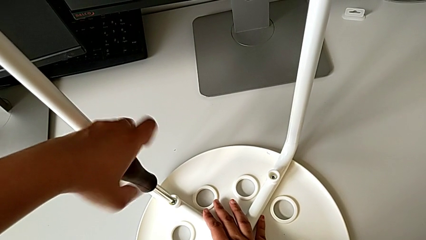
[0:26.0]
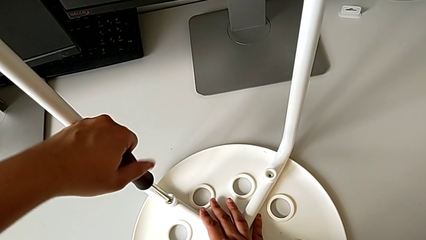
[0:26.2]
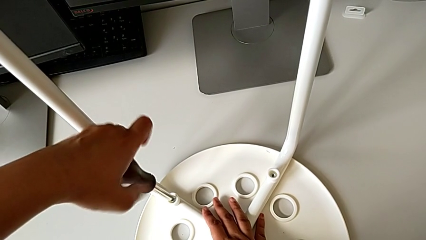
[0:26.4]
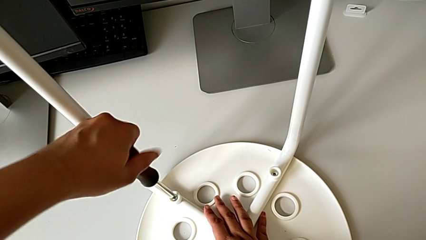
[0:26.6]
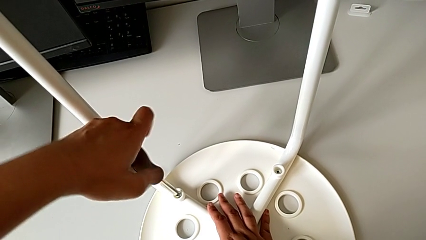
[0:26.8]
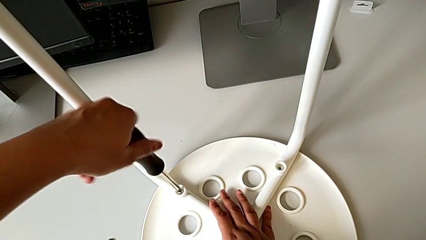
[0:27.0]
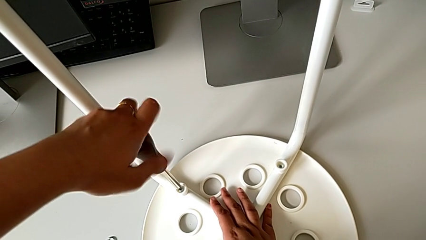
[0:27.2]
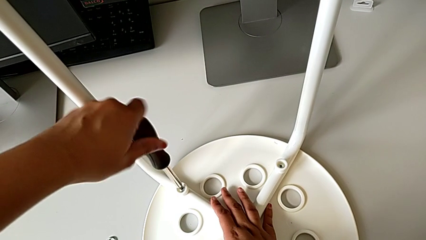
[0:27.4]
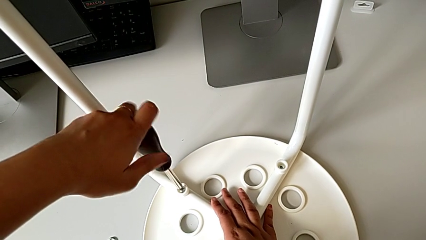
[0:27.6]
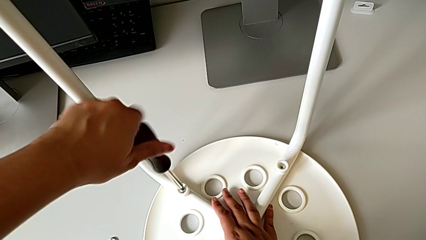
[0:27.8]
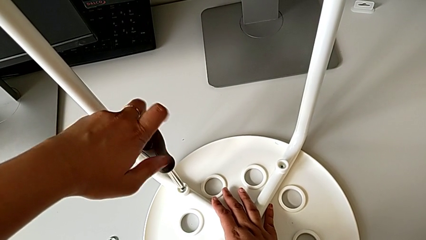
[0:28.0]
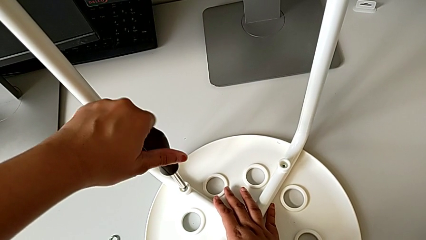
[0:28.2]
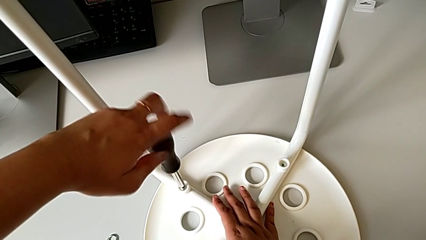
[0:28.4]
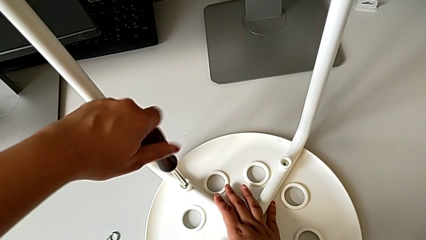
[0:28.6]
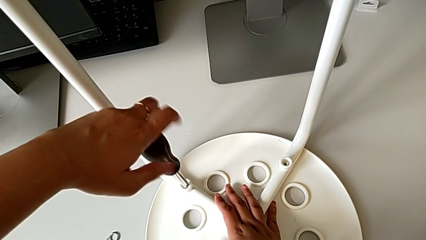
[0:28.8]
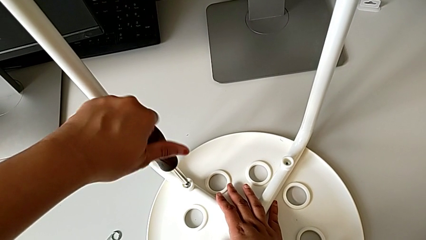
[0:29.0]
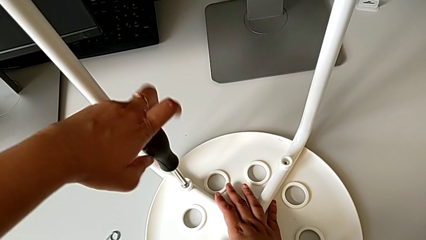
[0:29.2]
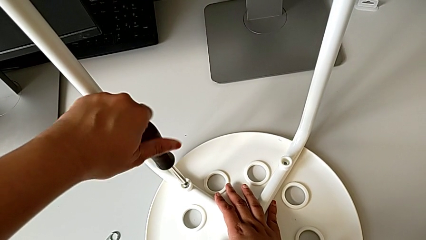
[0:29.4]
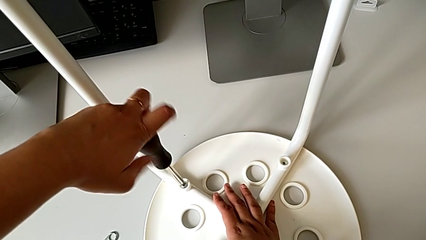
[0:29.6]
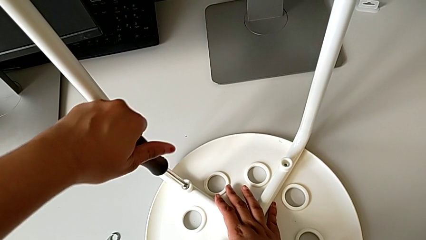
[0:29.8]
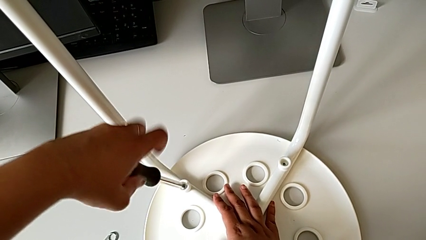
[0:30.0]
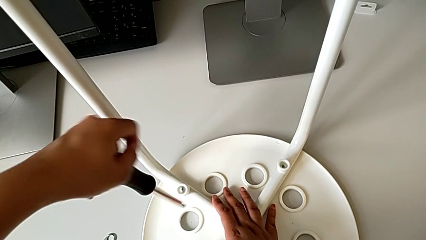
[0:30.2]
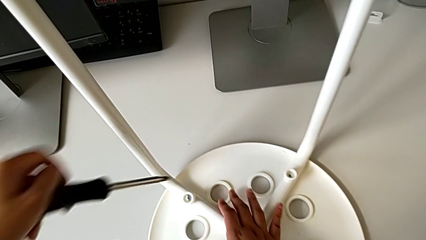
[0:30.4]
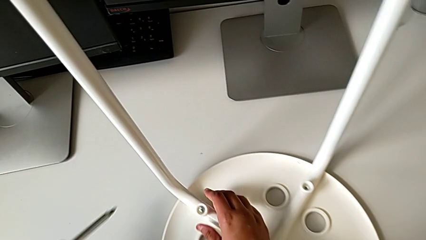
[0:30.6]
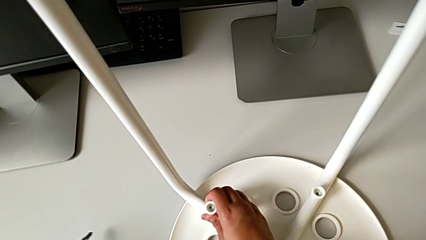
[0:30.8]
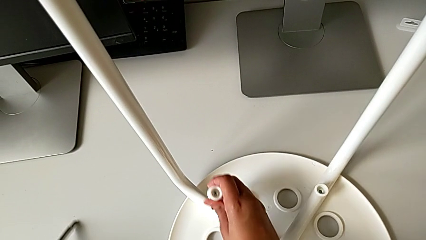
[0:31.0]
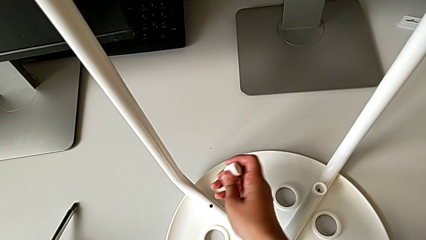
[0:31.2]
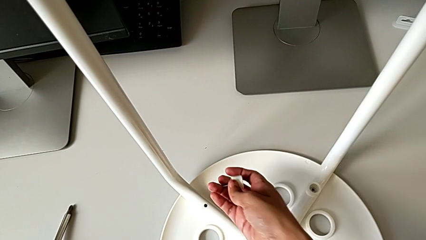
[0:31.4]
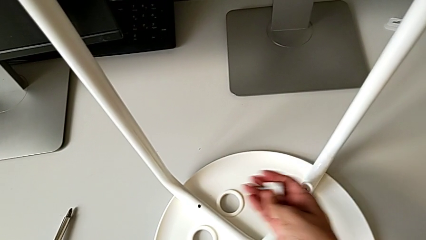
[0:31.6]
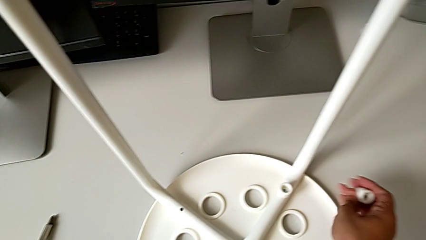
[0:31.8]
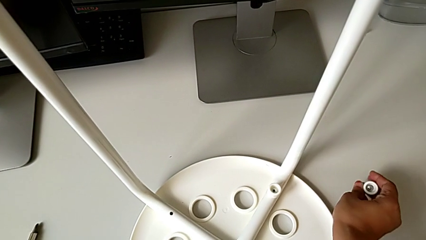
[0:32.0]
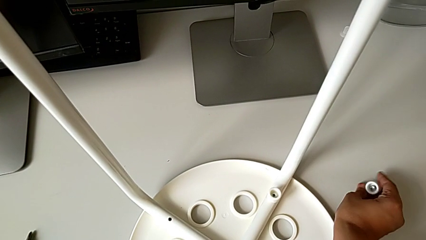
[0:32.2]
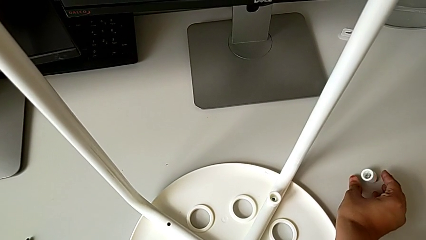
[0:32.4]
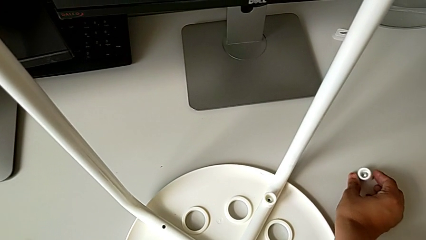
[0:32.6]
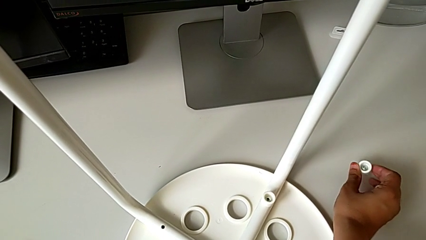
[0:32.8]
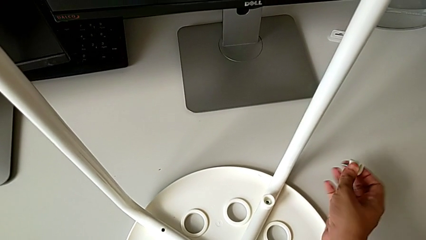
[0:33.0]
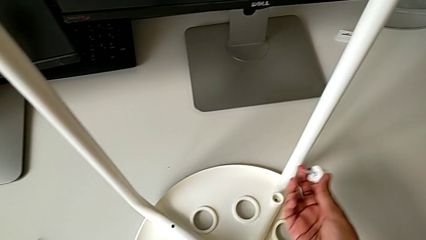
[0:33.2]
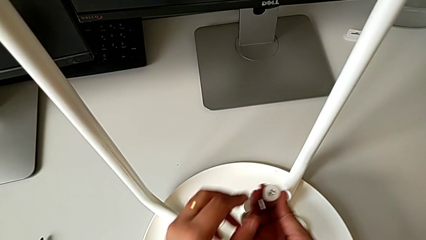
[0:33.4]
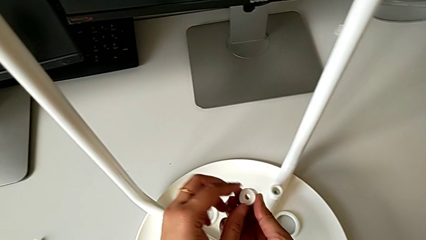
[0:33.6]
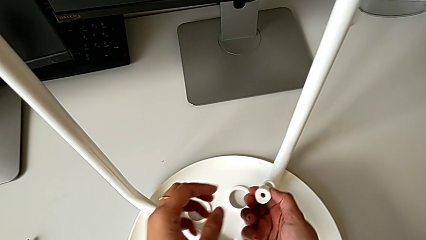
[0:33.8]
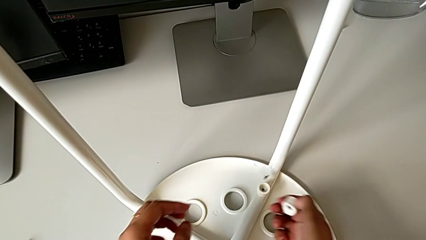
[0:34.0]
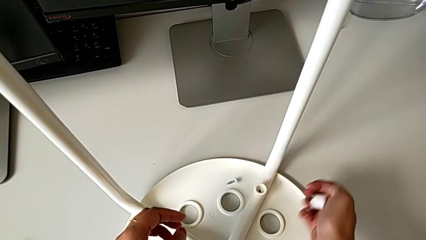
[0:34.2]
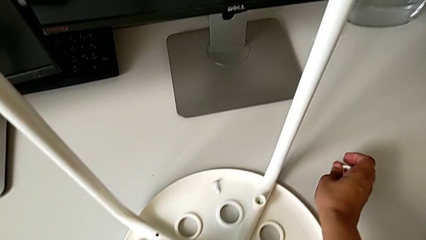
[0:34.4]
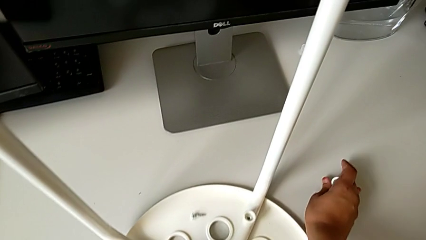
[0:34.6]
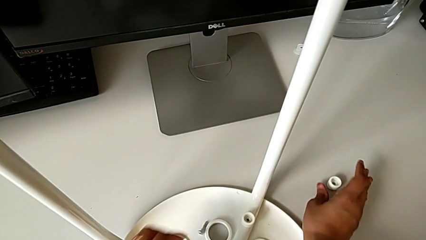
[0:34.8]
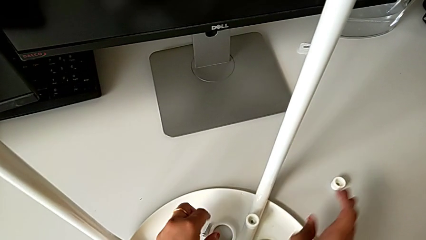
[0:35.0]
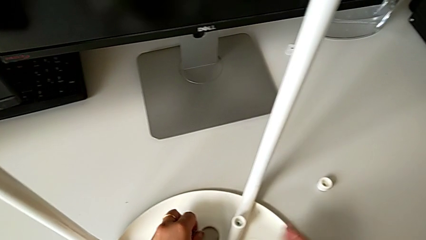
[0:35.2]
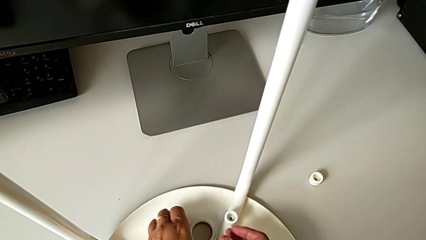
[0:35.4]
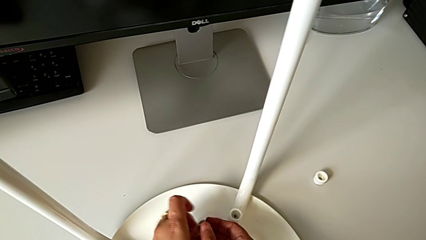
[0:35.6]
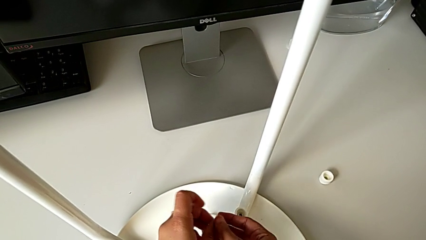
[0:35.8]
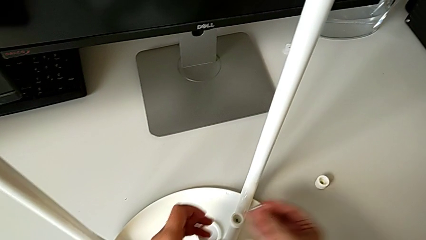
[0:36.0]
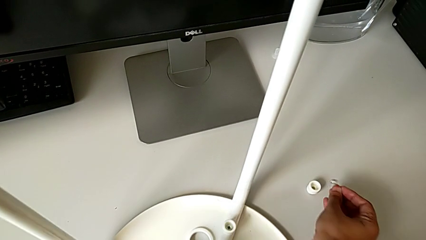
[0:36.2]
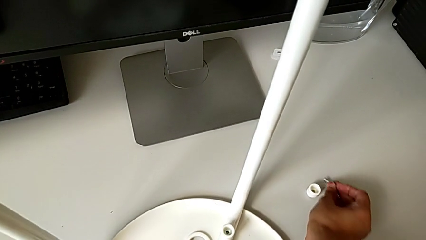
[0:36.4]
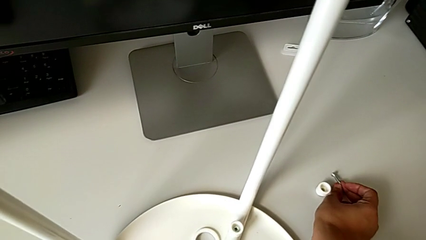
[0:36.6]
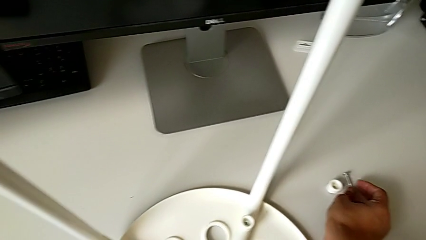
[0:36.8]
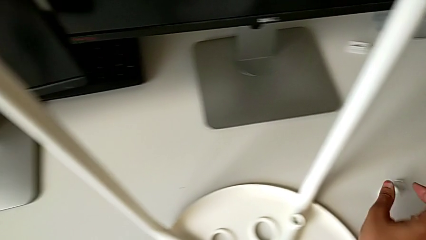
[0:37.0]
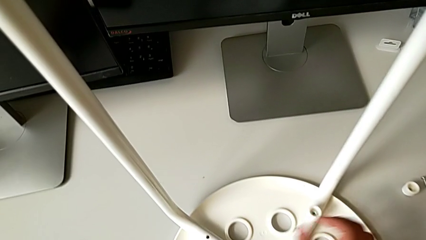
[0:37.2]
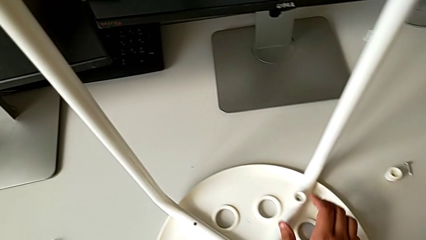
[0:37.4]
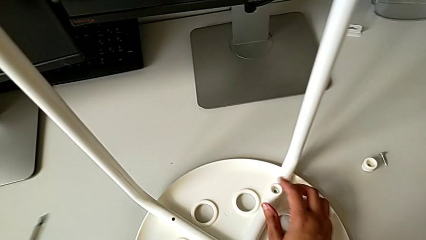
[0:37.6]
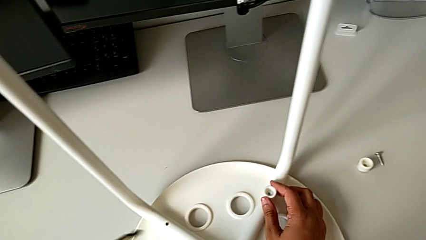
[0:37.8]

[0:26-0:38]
The camera wearer is using the screwdriver to unscrew the first screw. They keep unscrewing the first screw, pull it, place it, drop the screw and place it.

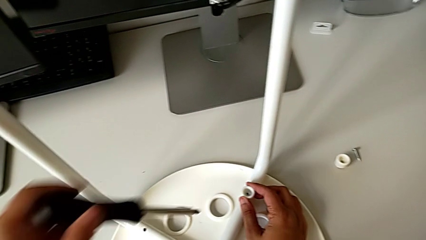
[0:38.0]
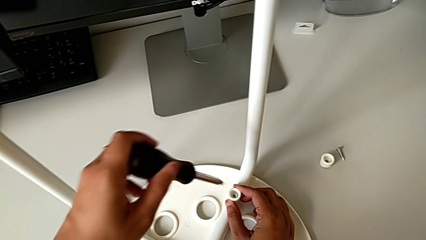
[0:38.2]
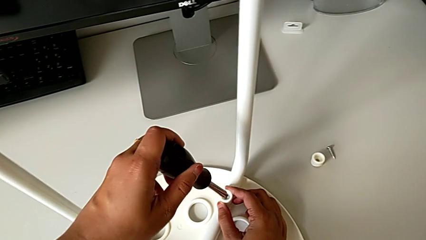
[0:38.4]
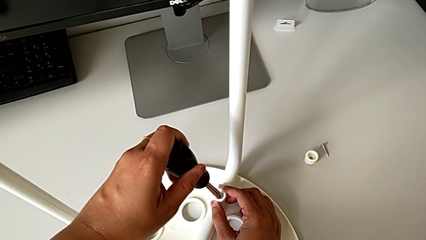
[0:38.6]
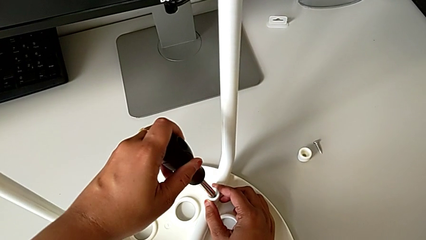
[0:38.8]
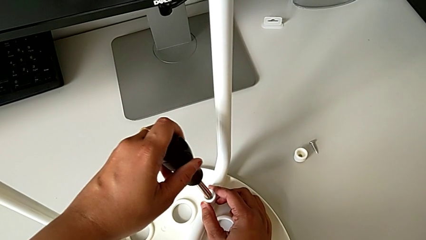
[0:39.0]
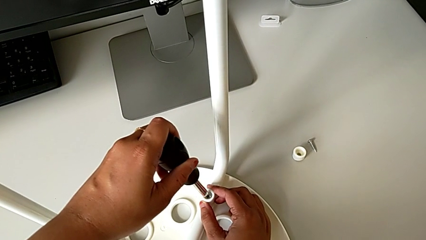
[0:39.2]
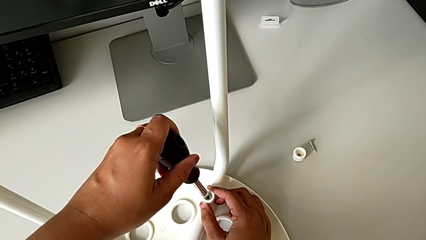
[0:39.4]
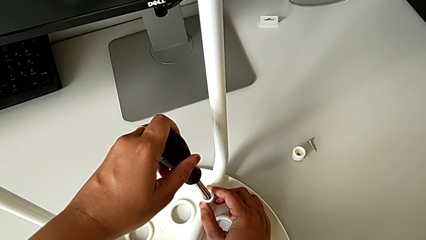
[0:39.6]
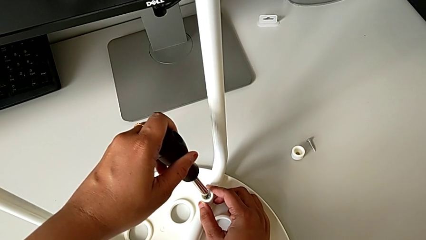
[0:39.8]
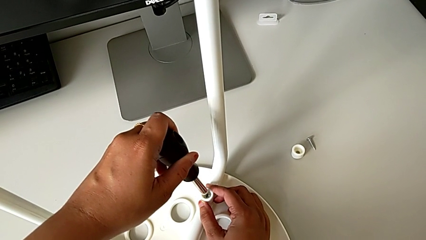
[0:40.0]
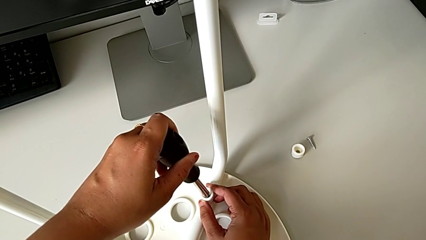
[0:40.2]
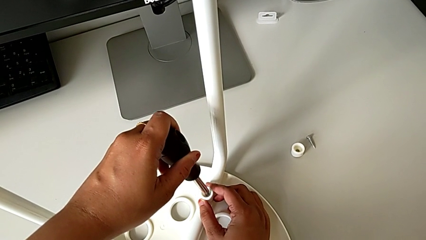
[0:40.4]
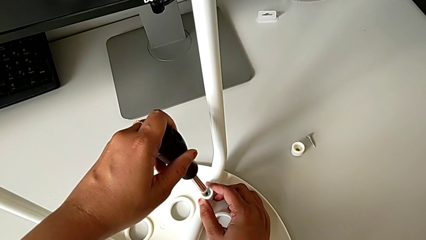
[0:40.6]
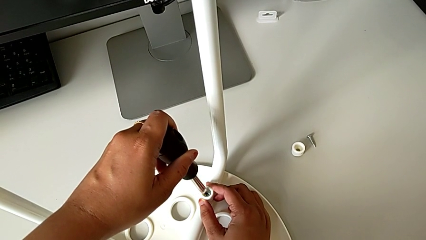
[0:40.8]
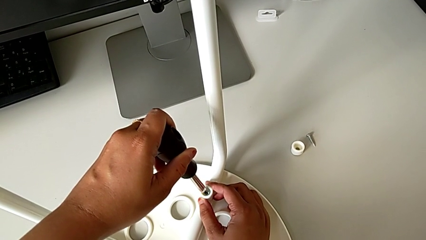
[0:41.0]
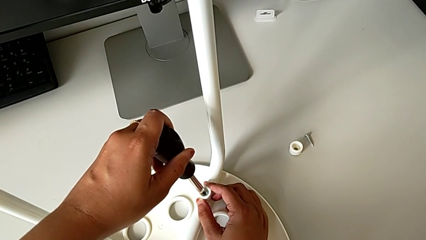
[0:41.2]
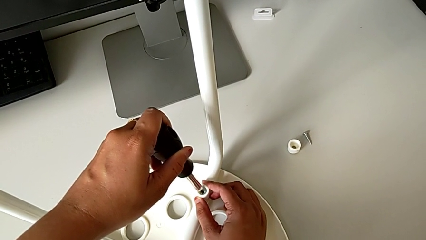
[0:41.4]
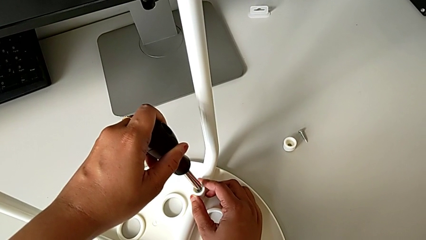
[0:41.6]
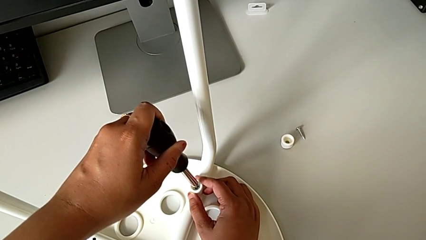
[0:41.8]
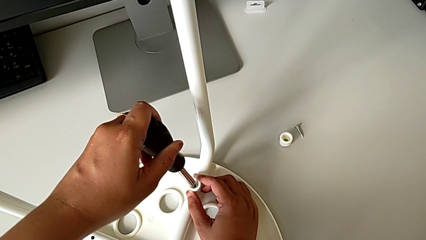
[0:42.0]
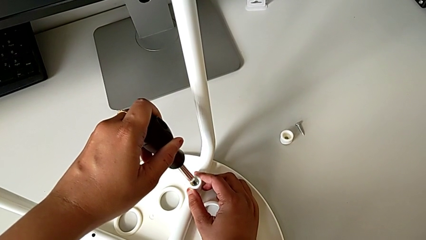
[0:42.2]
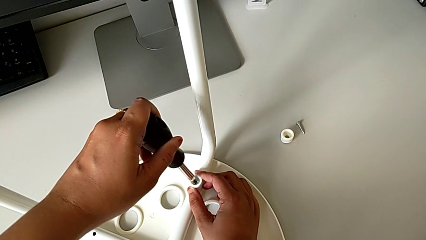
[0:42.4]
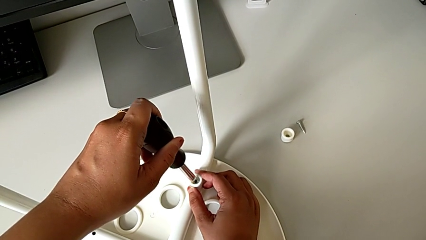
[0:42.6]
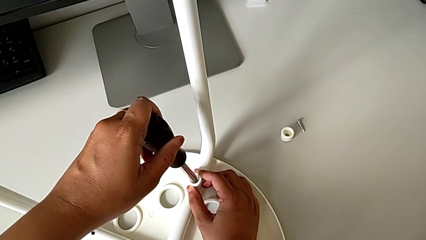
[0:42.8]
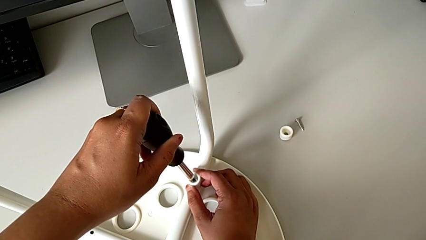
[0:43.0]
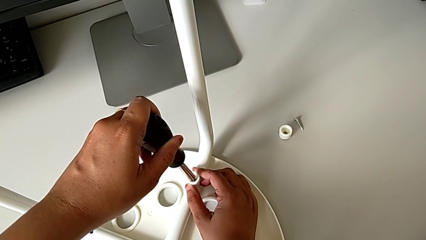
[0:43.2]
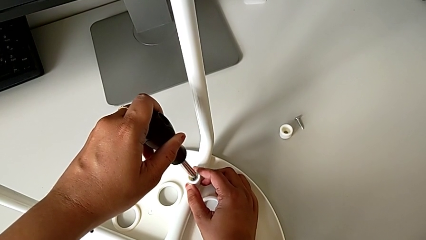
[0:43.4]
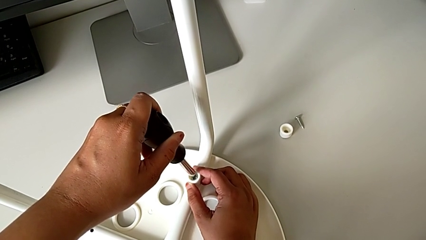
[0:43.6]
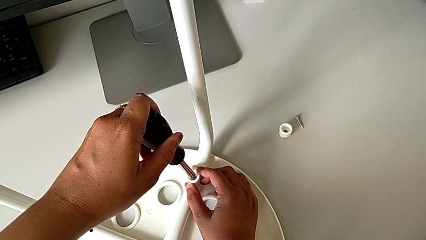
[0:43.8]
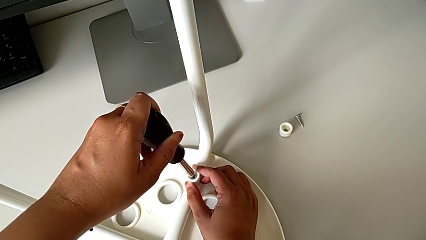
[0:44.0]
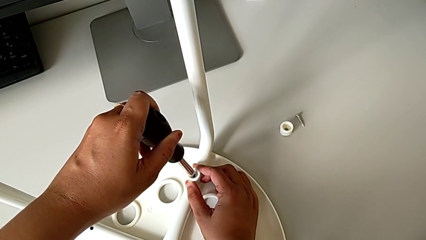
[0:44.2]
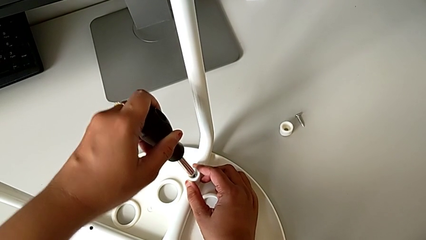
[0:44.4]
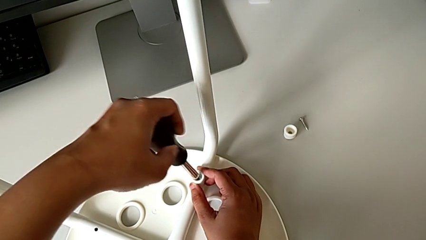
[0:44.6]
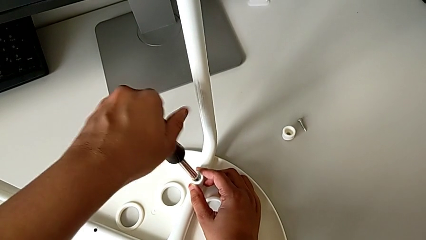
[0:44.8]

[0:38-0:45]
The camera wearer is using the screwdriver to unscrew the second screw. They approach the screw, unscrew it with the left hand and insert the screwdriver with the left hand.
